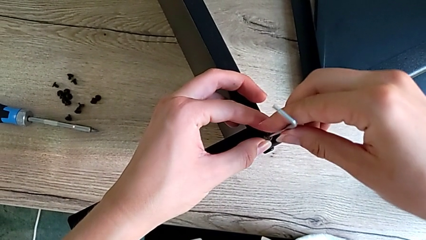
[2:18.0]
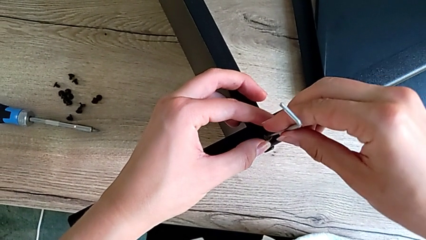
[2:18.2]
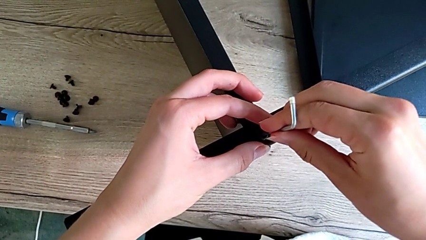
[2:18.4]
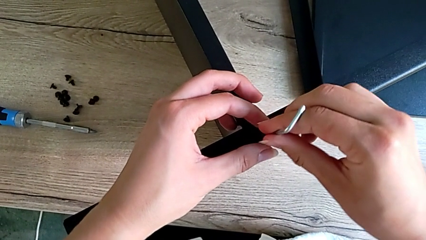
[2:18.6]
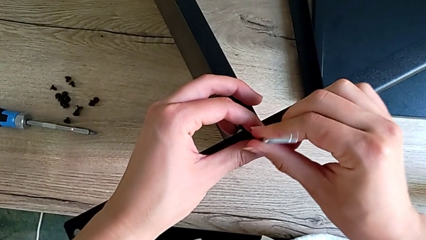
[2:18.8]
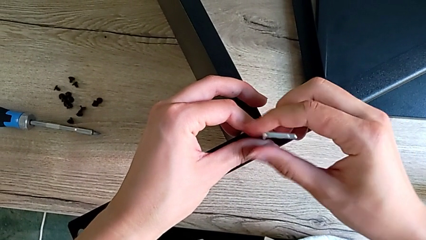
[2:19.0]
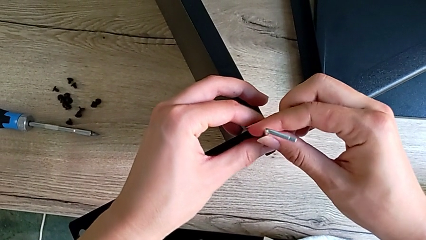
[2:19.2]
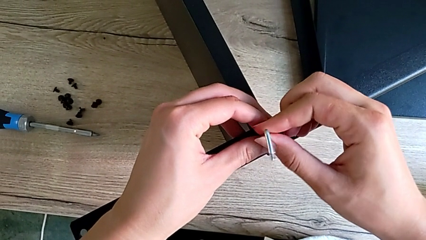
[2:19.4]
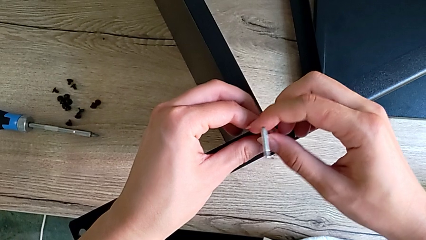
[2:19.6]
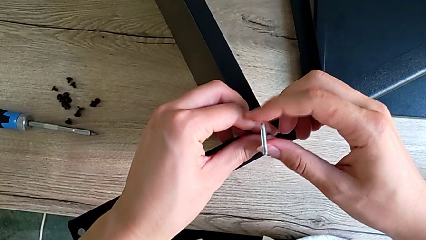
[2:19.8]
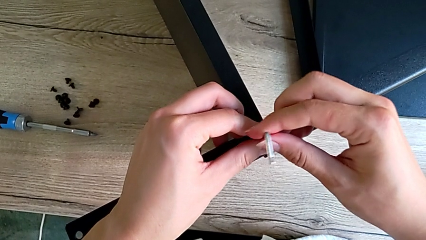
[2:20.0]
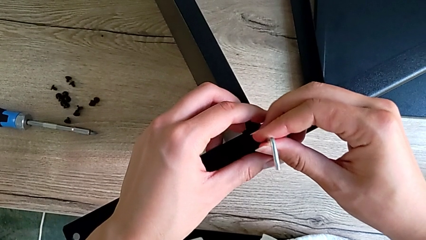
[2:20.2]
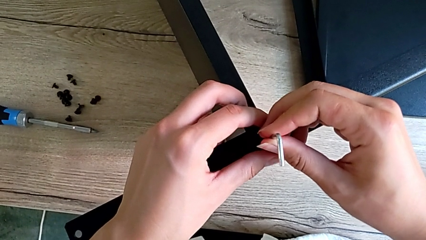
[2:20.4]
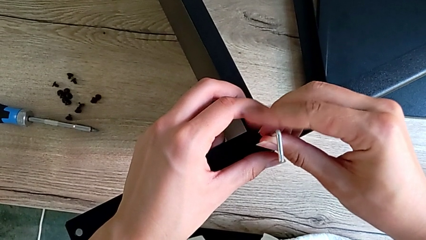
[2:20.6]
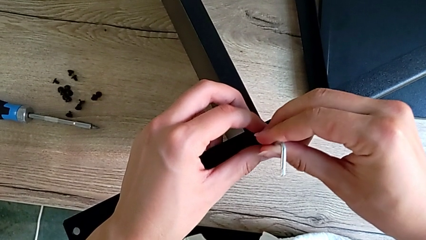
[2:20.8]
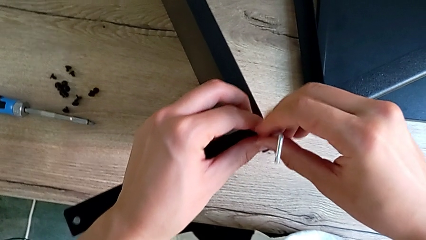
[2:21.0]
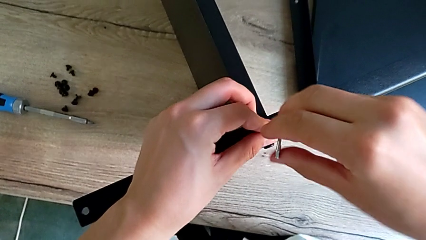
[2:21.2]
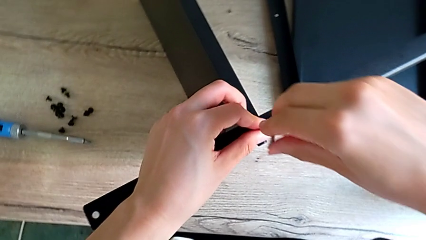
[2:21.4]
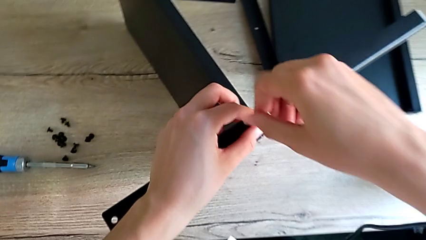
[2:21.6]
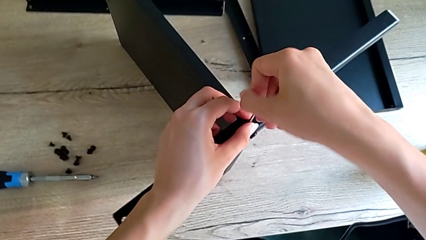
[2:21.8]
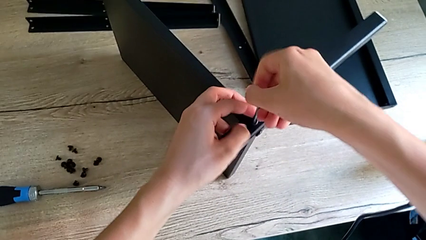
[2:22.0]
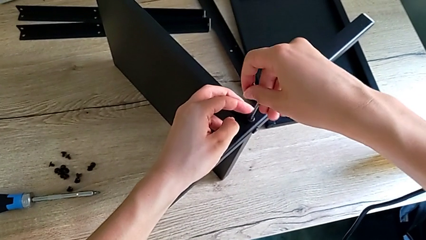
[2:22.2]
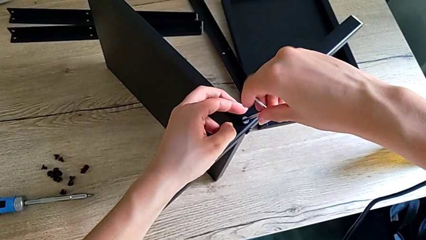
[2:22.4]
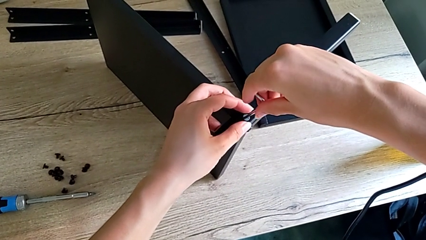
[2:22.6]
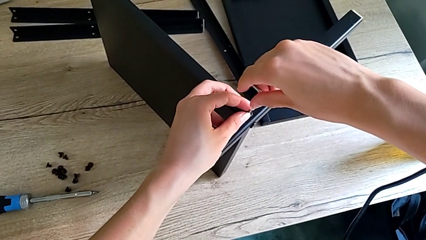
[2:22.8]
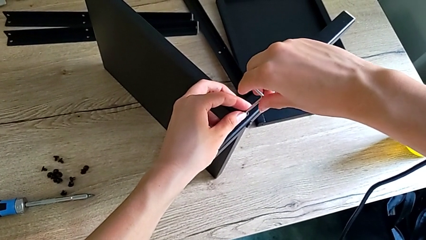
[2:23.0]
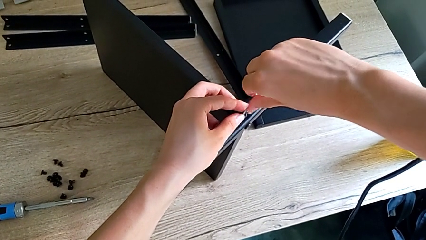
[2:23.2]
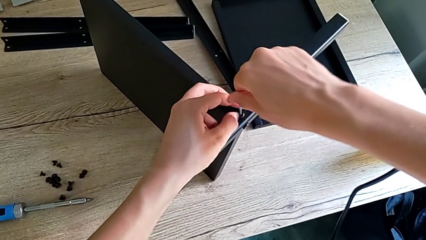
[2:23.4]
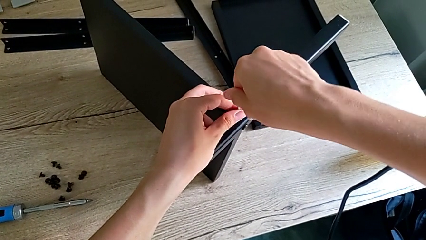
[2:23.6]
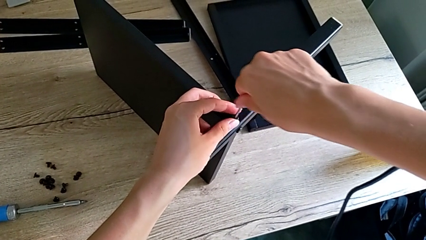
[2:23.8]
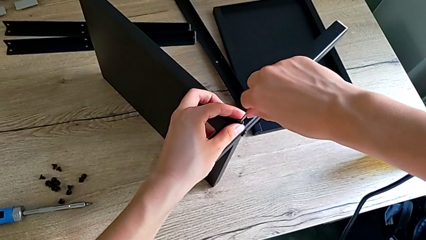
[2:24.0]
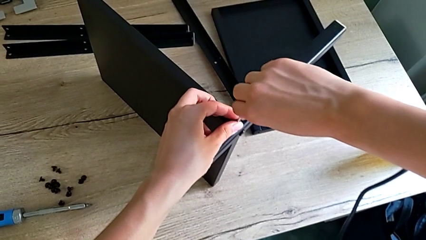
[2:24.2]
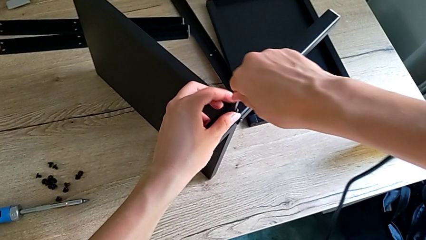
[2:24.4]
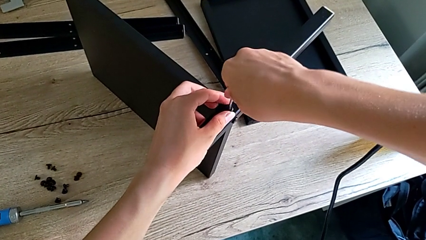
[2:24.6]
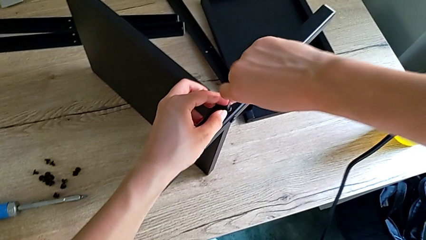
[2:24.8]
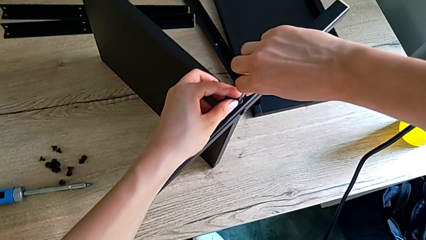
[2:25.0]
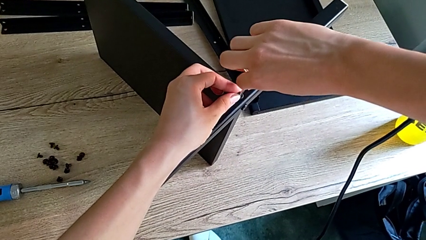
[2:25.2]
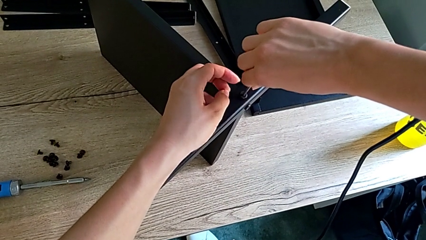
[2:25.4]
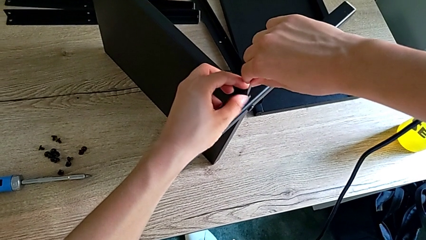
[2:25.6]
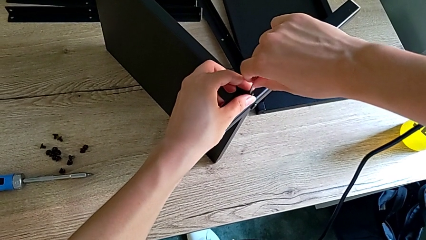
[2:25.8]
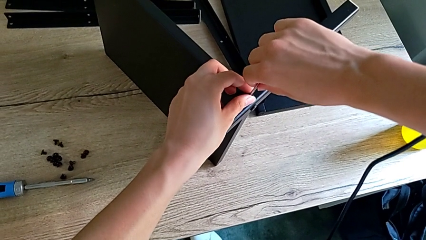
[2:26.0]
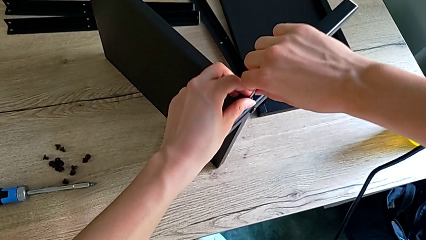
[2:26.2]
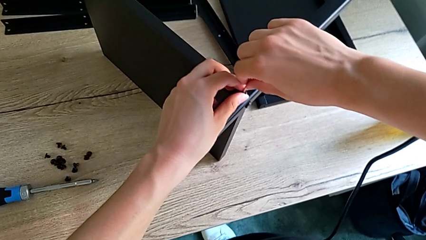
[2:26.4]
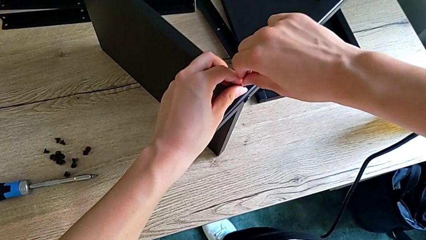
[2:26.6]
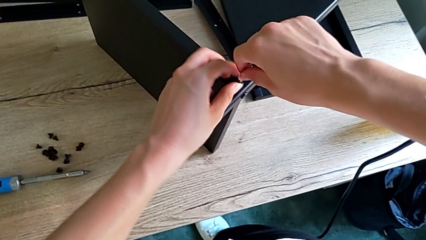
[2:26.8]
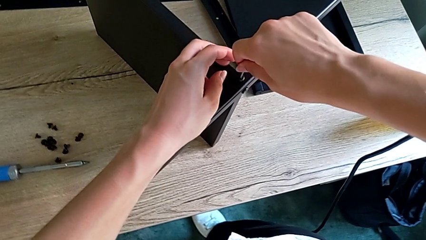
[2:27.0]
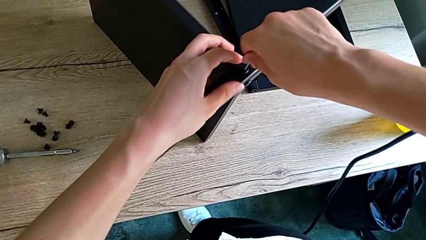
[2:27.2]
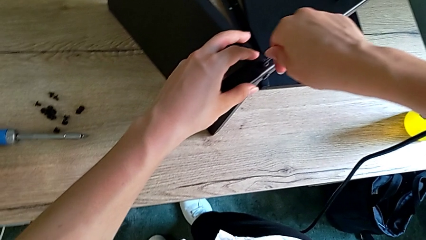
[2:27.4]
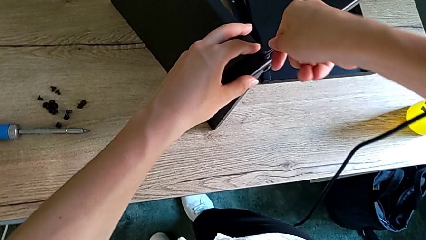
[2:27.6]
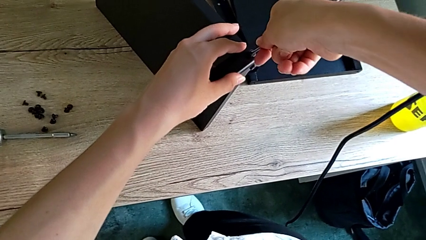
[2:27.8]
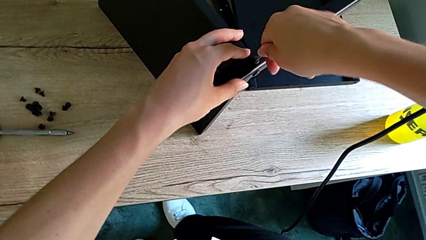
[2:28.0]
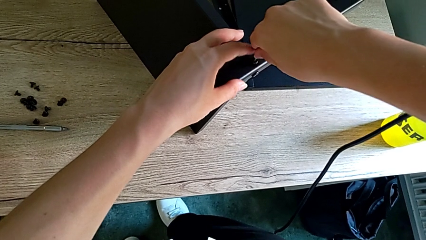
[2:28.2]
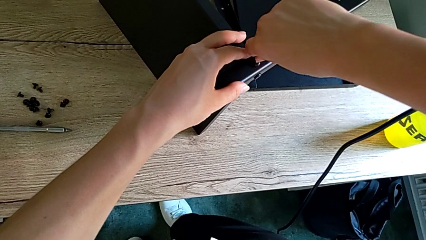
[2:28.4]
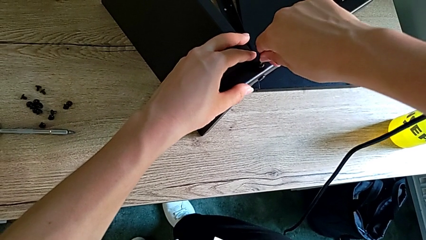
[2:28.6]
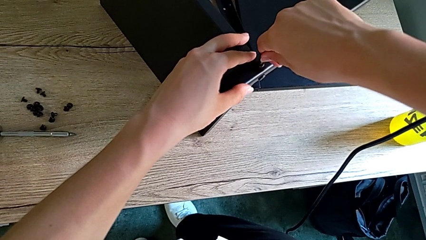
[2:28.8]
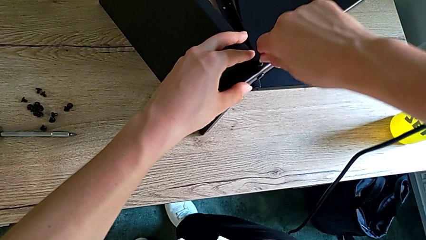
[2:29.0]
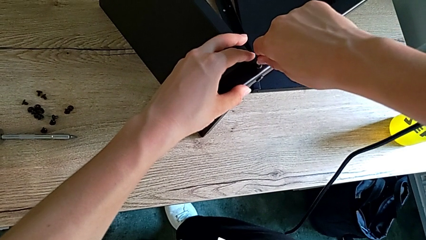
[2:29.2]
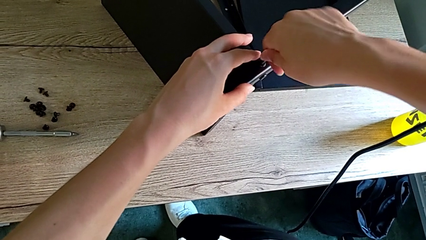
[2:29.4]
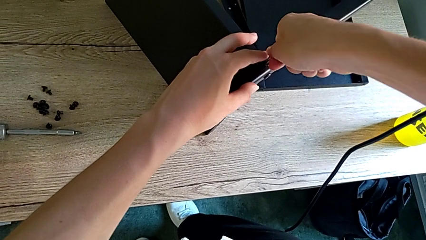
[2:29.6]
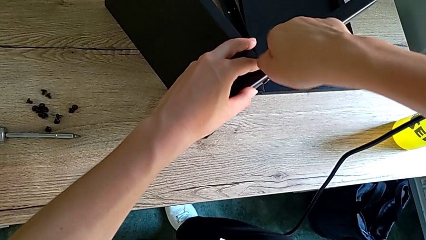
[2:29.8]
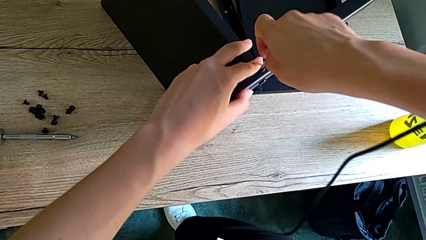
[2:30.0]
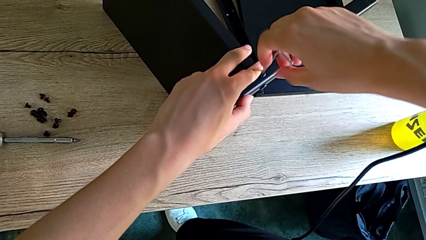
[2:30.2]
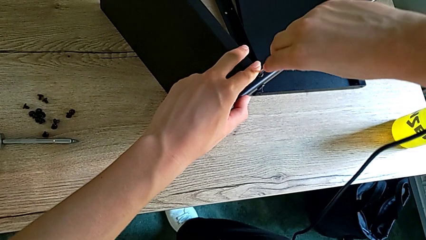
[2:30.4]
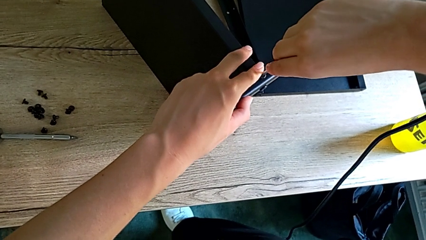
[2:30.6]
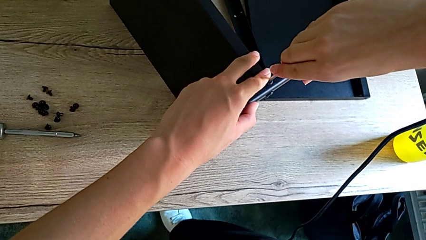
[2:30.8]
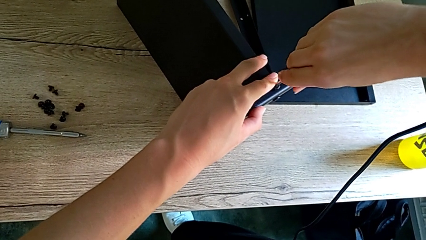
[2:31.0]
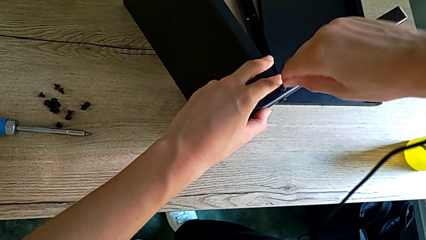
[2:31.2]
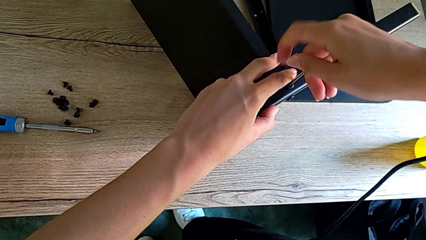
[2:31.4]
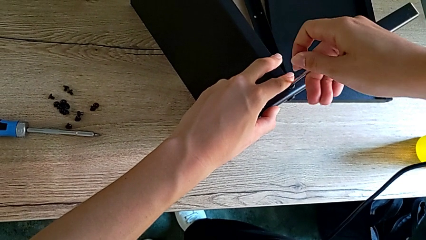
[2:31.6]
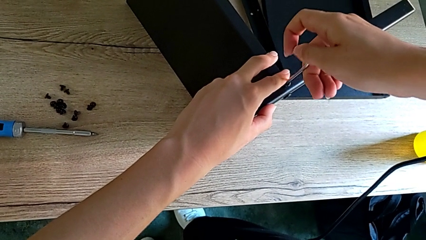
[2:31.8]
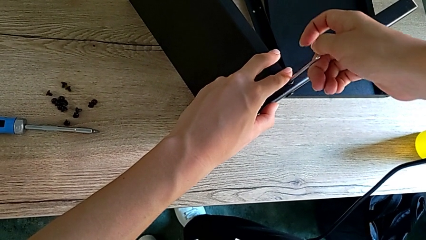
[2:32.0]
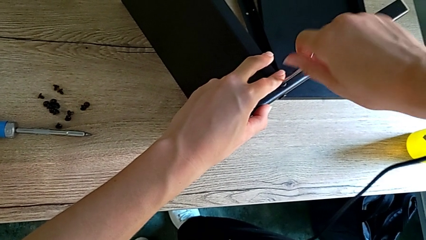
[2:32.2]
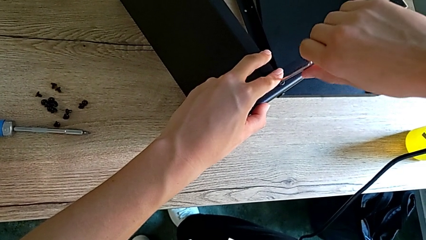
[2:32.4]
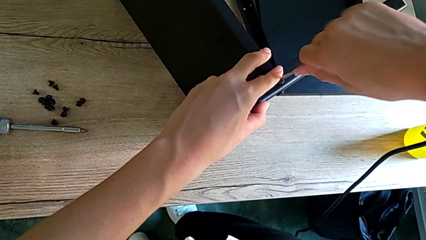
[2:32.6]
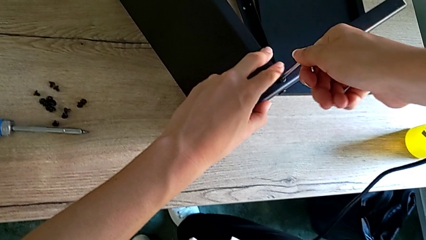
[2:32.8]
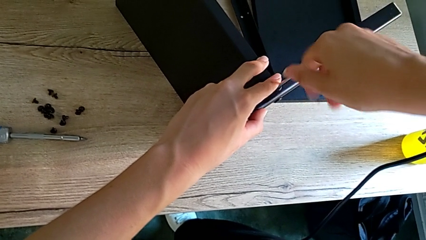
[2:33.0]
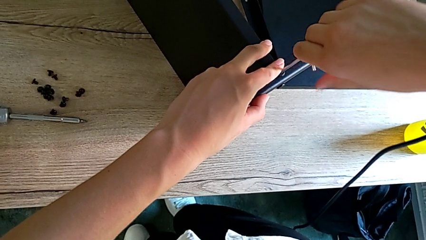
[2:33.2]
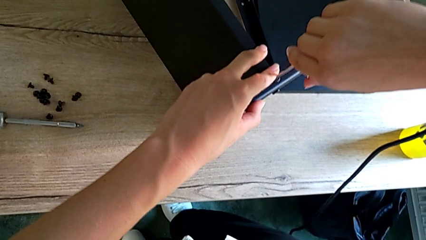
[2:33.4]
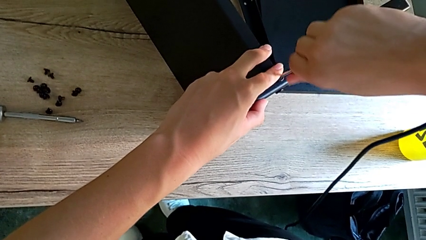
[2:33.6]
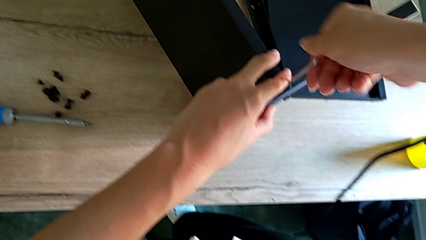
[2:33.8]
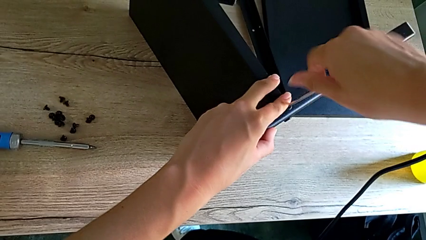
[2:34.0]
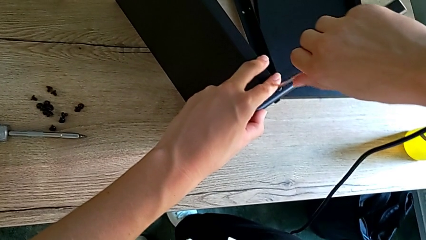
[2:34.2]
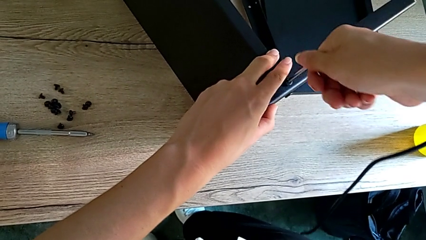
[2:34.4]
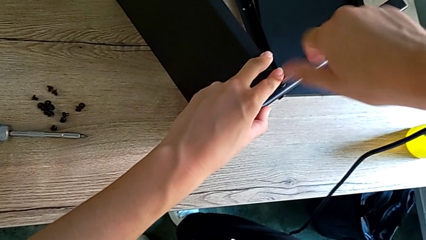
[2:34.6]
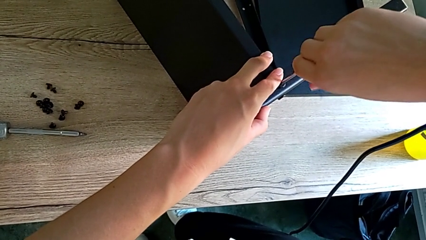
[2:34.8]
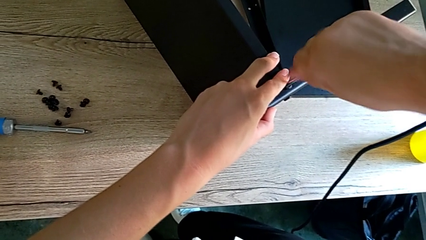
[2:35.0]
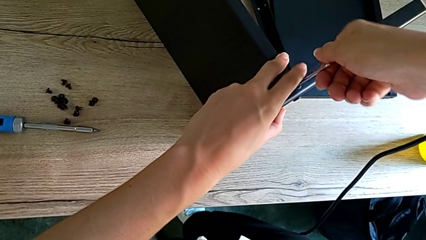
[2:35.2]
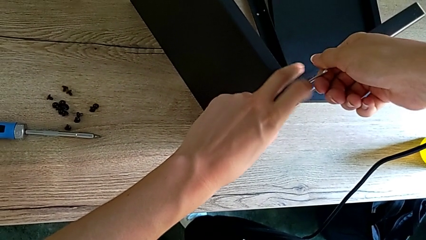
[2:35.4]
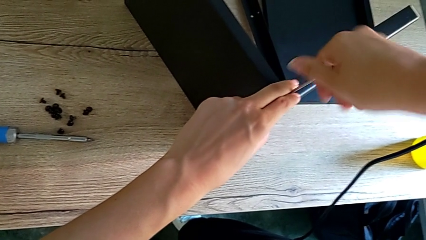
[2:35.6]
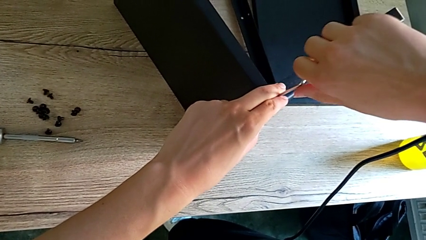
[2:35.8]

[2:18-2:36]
The camera wearer is assembling the first leg onto the shelf. They keep screwing the second hex socket head.
